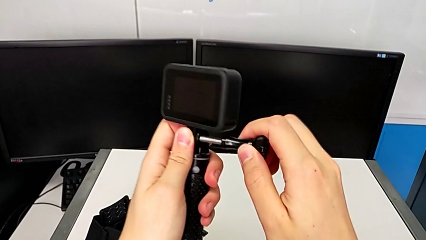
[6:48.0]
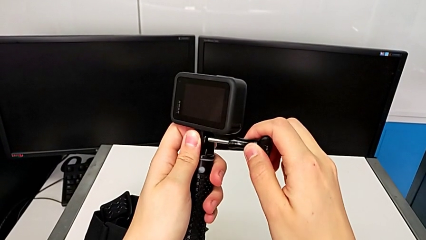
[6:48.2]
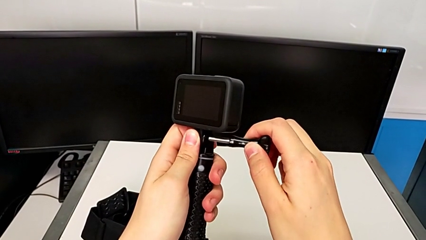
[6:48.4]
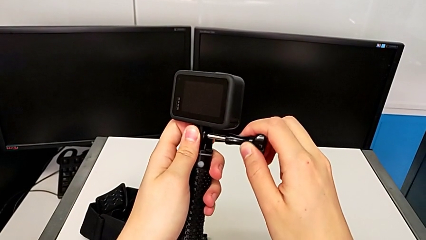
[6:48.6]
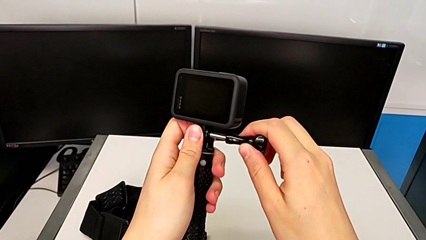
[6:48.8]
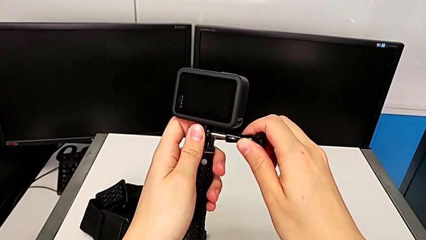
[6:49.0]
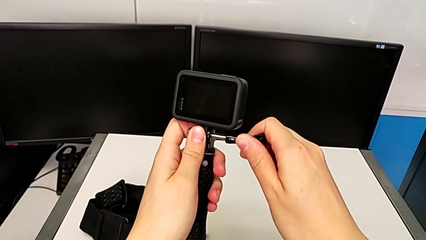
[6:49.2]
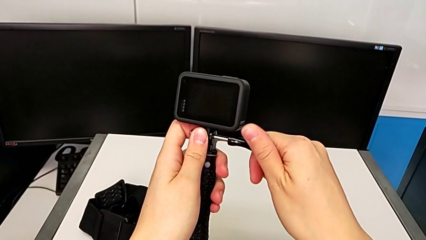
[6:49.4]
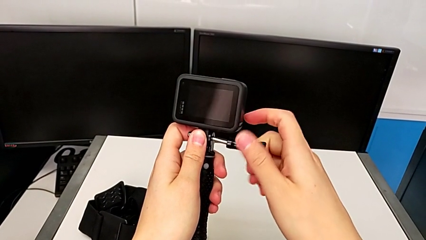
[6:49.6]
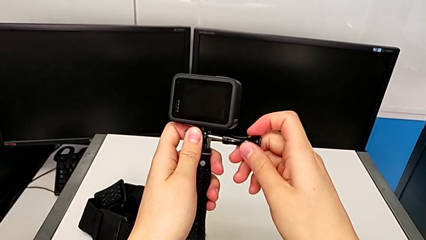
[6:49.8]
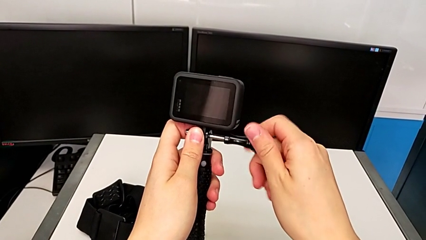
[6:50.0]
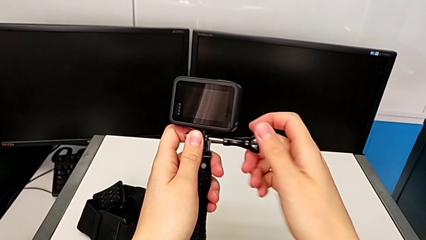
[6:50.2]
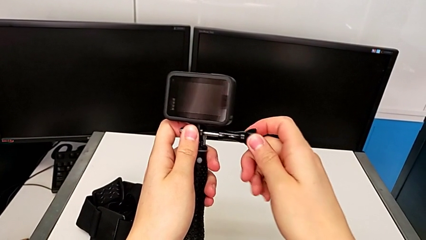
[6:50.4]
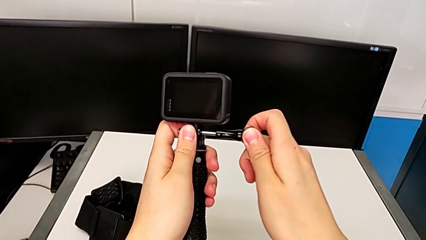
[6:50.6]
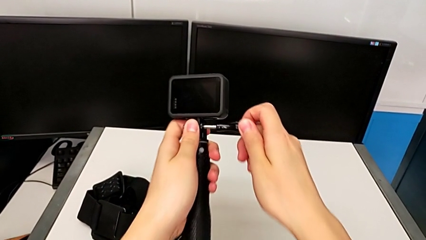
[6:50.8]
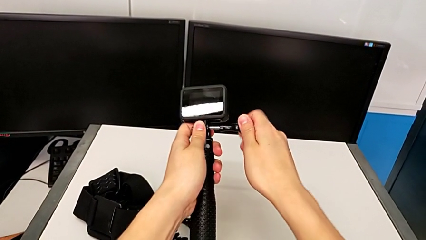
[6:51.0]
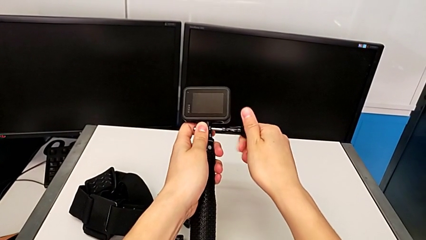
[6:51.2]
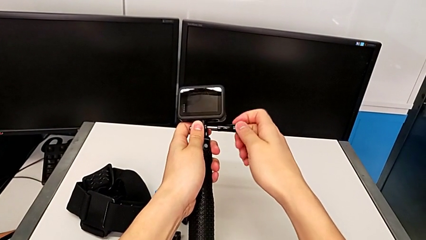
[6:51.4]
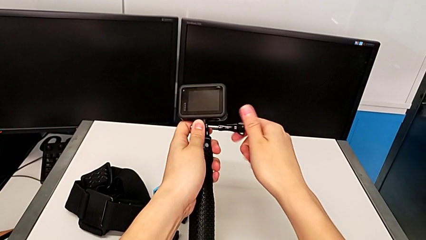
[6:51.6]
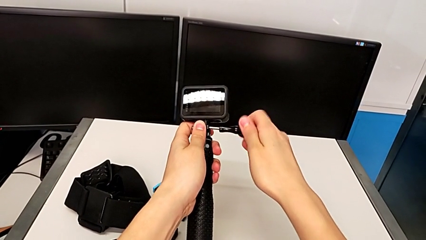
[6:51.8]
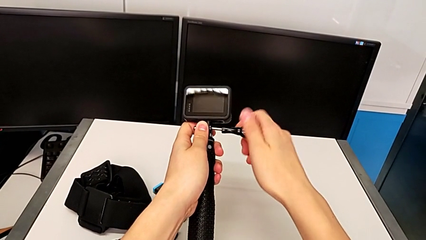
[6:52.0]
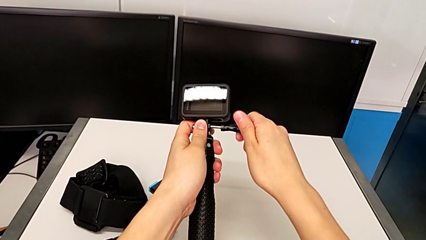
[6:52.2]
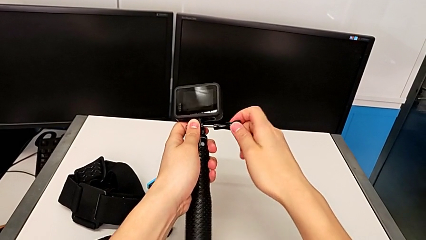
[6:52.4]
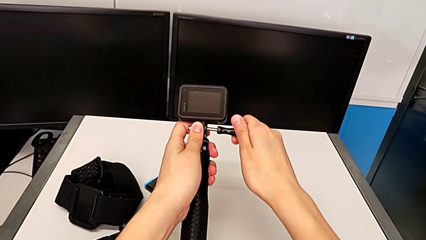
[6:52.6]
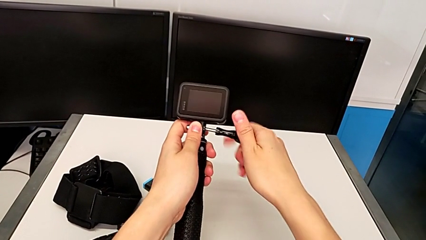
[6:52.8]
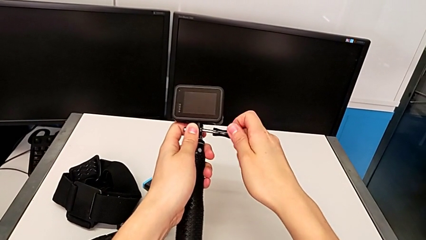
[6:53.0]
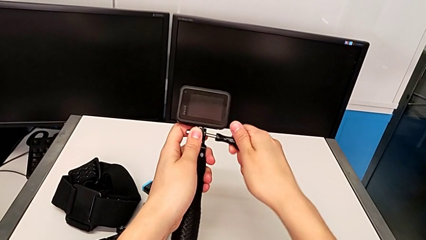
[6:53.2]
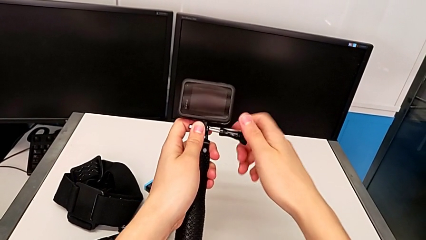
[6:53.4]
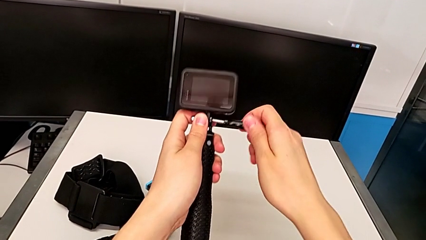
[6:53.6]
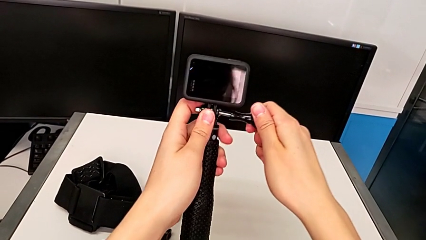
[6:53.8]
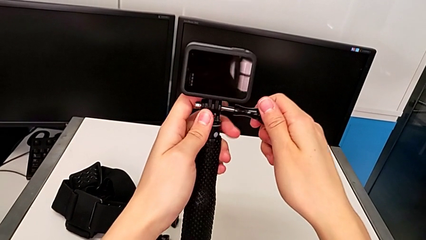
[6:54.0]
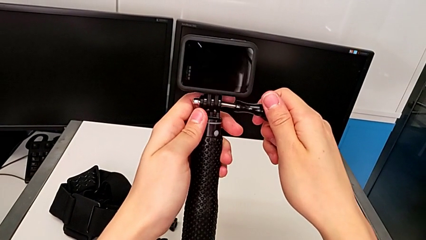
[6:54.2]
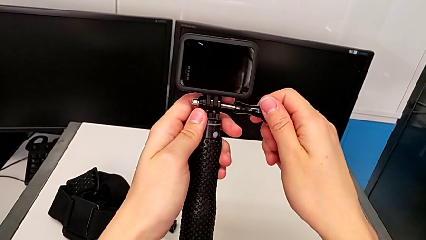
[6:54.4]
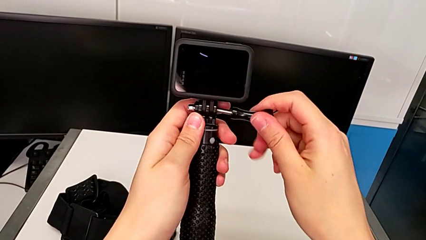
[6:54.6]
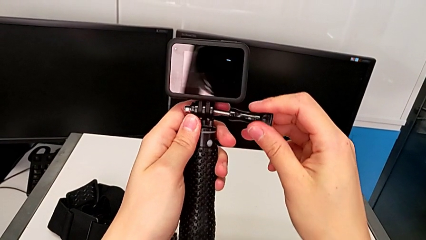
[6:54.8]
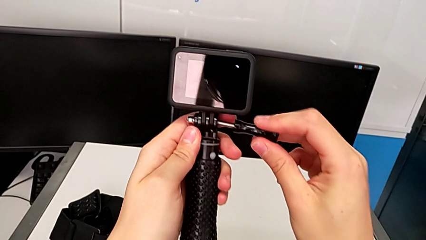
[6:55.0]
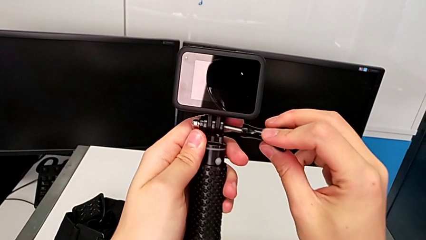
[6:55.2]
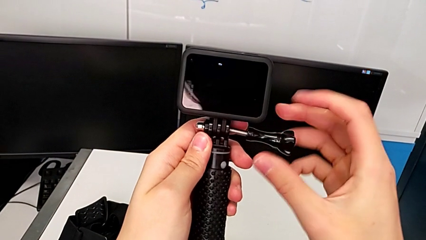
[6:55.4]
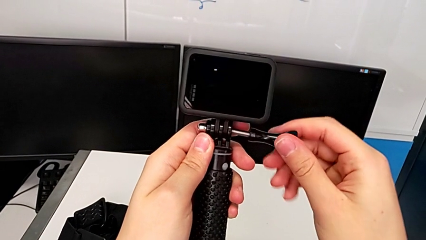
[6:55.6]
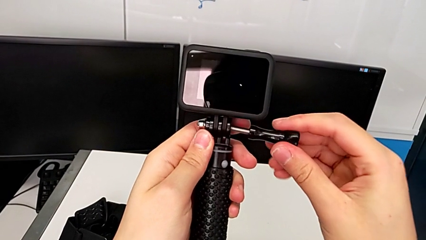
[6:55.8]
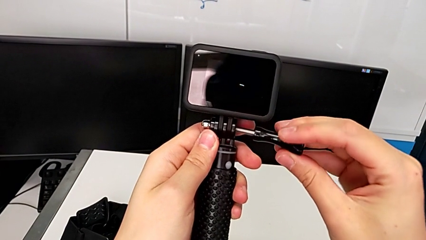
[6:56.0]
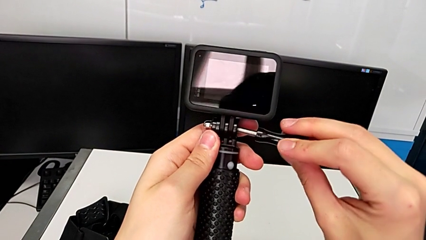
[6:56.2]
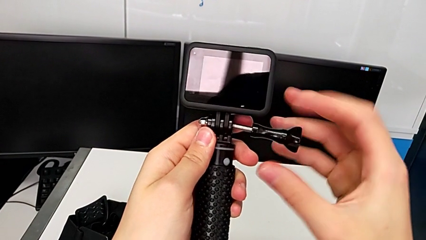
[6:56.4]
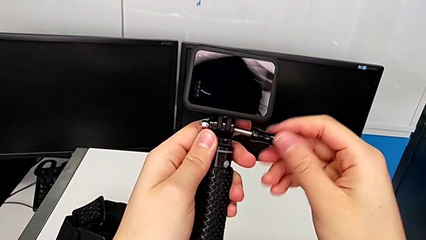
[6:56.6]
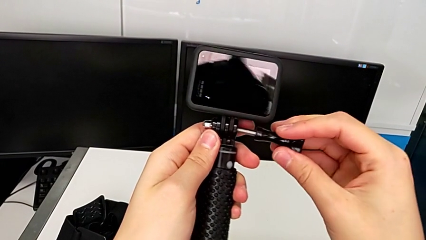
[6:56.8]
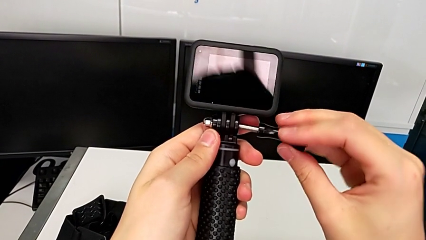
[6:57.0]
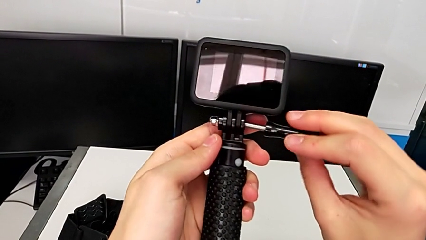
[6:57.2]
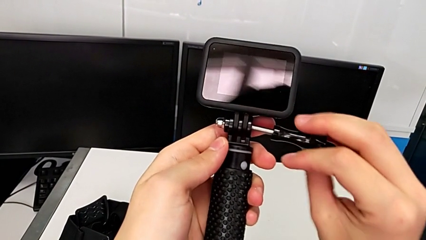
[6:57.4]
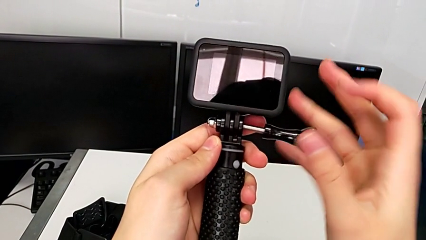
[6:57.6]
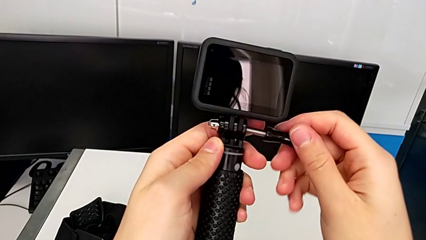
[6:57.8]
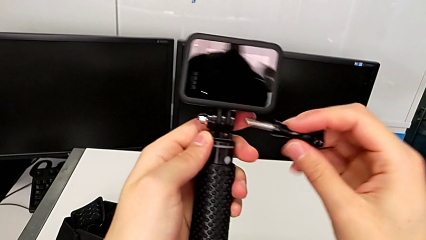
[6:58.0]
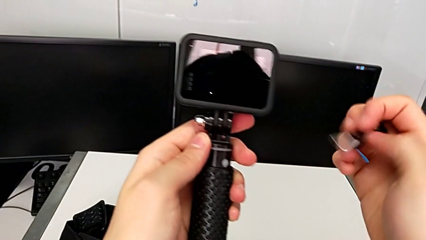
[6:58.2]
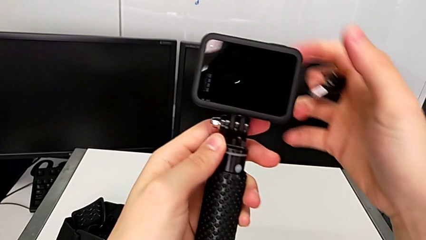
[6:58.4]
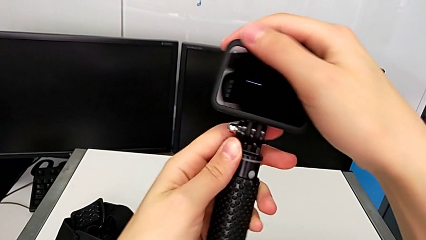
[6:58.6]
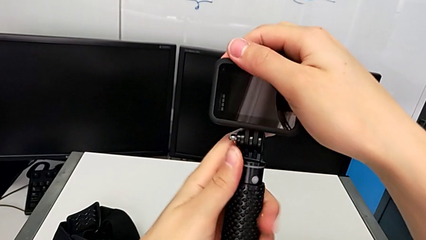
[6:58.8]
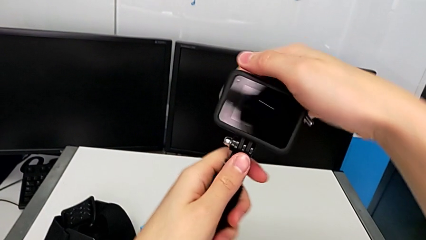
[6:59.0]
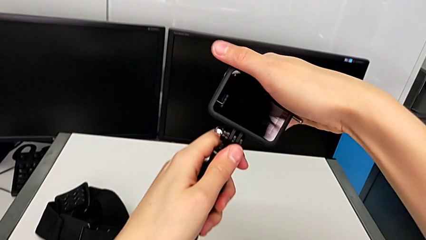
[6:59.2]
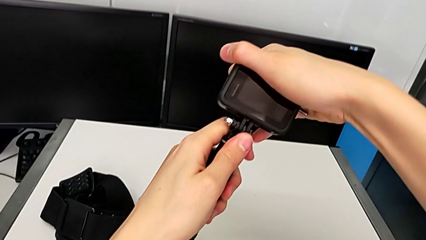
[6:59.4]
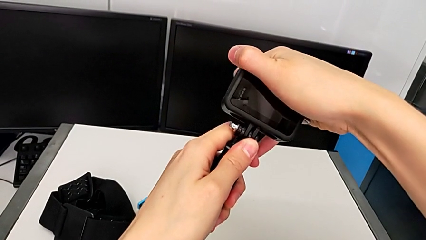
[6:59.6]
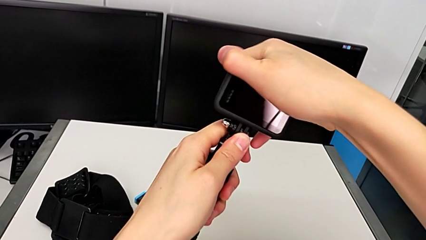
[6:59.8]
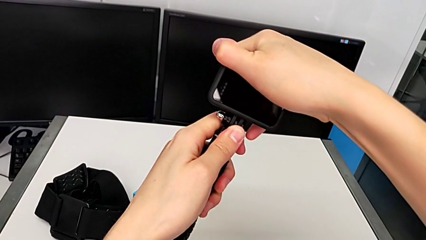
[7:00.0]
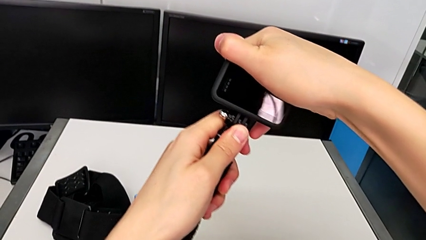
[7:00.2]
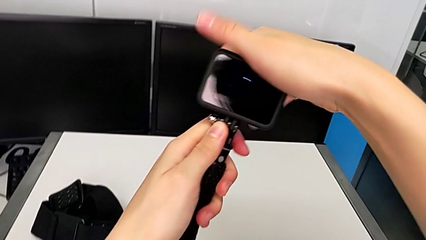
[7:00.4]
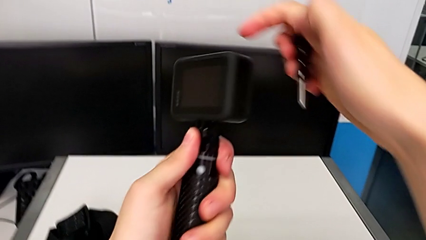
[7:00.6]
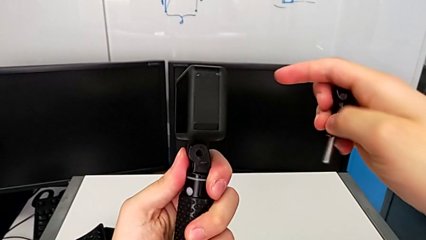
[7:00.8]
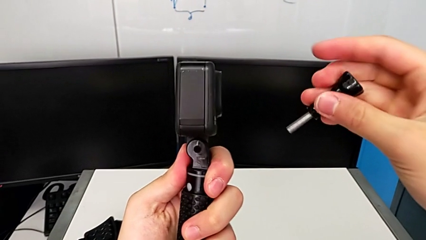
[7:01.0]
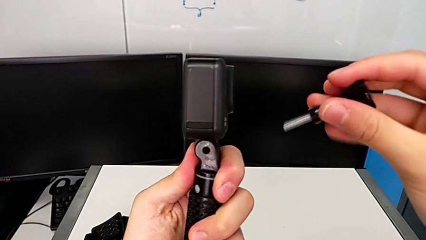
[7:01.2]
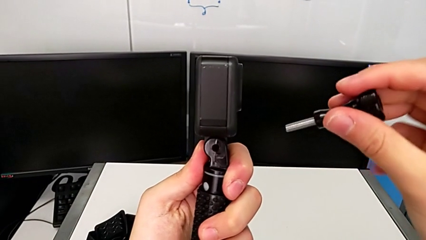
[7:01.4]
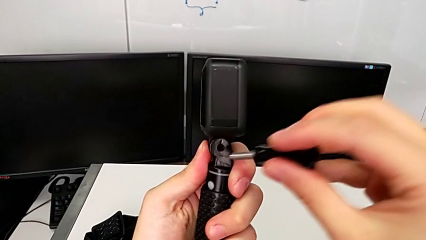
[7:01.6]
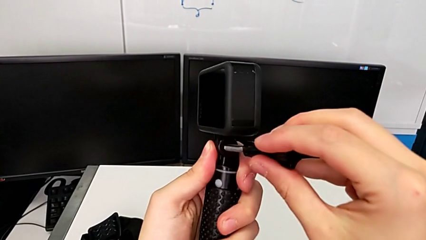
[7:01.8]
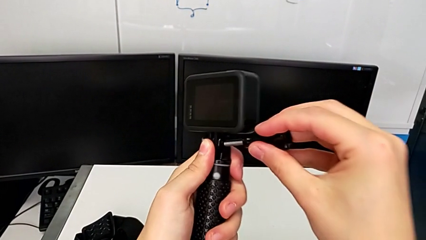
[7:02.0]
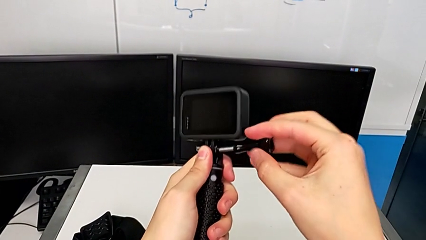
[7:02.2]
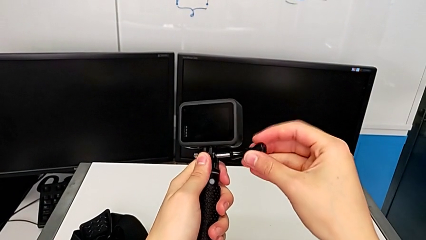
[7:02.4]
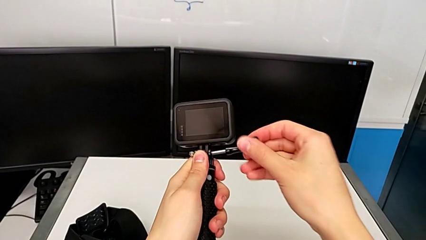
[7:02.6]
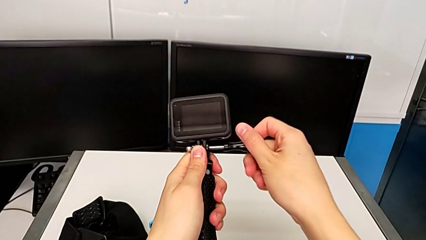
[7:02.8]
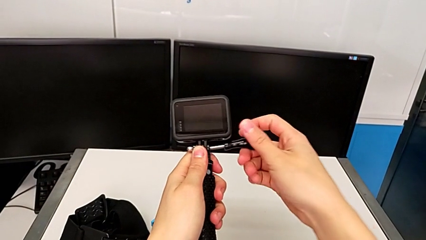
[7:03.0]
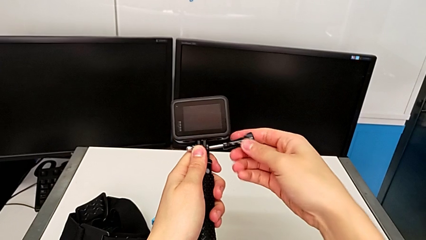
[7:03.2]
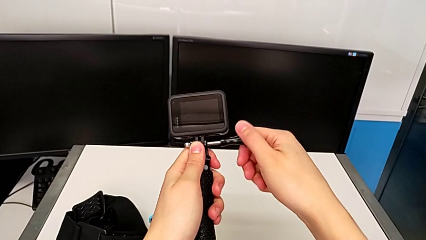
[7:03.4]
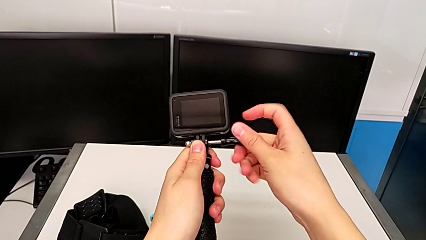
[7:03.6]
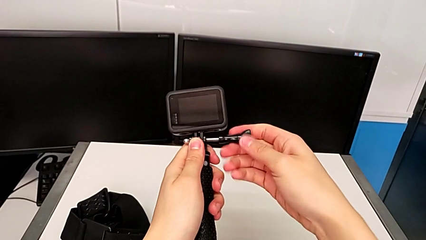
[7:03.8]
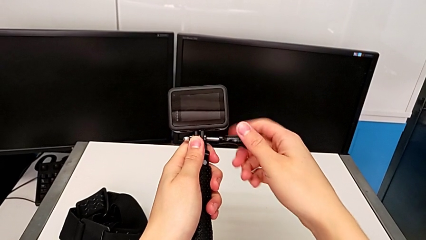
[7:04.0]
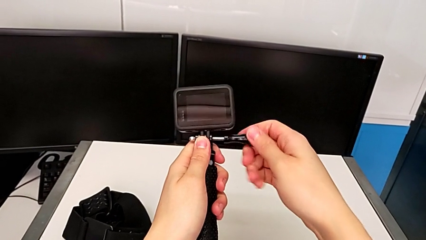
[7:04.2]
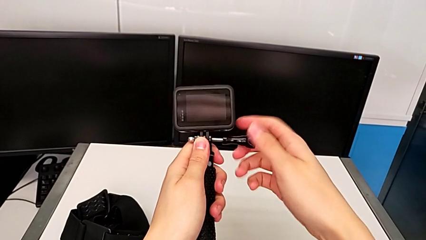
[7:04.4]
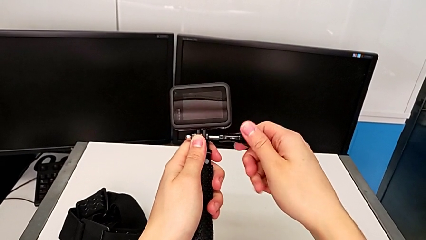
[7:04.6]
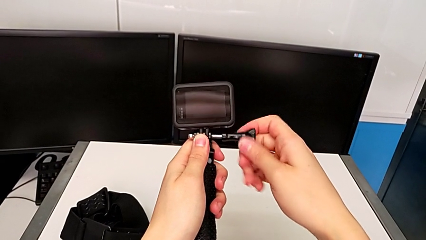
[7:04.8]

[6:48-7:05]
The camera wearer is disassembling the tripod on the GoPro and changing it to the handle mount. They screw the GoPro, inspect it and begin to screw it.
